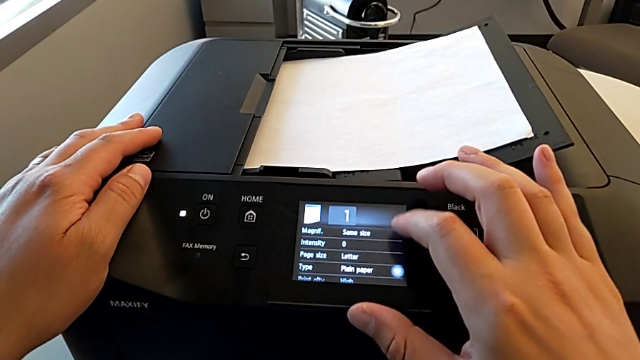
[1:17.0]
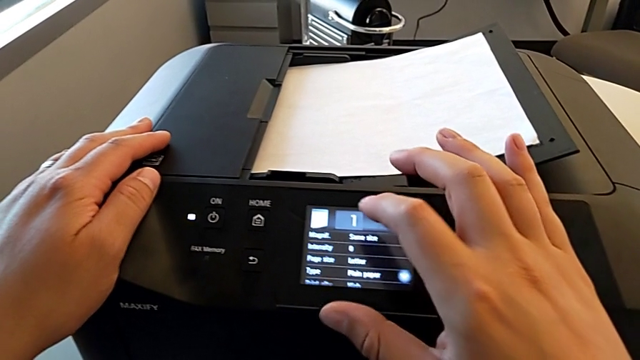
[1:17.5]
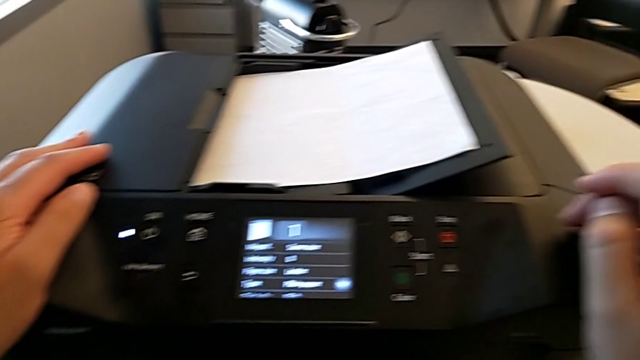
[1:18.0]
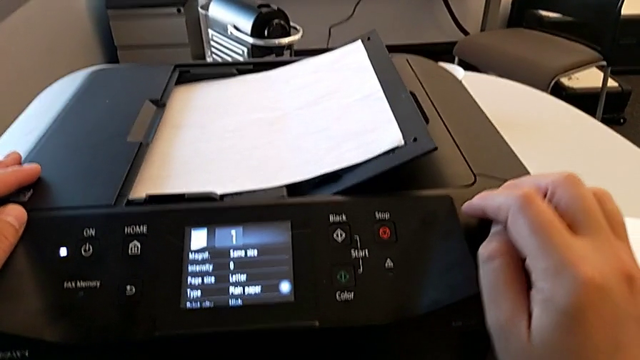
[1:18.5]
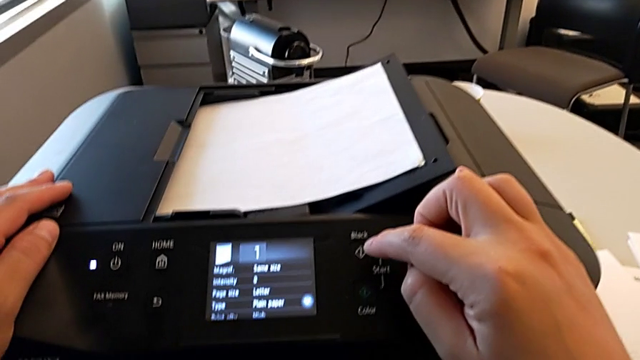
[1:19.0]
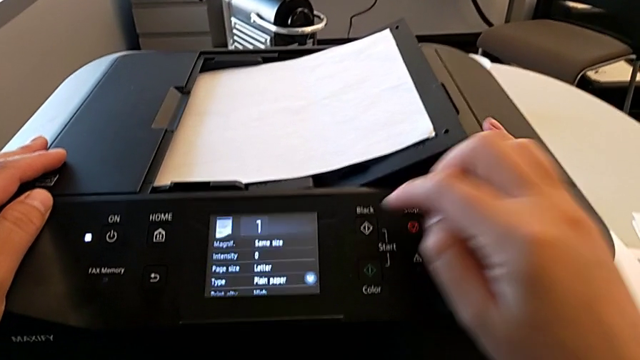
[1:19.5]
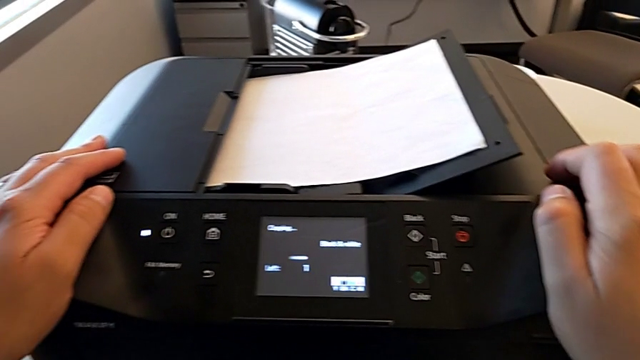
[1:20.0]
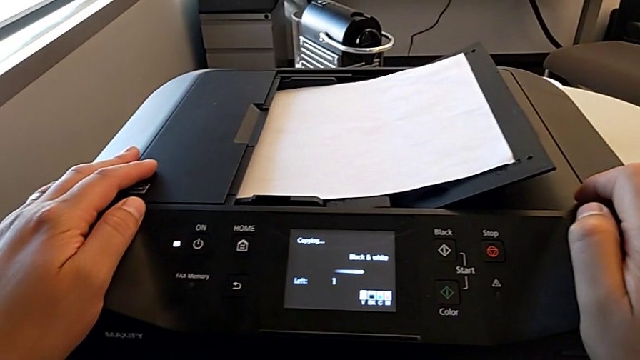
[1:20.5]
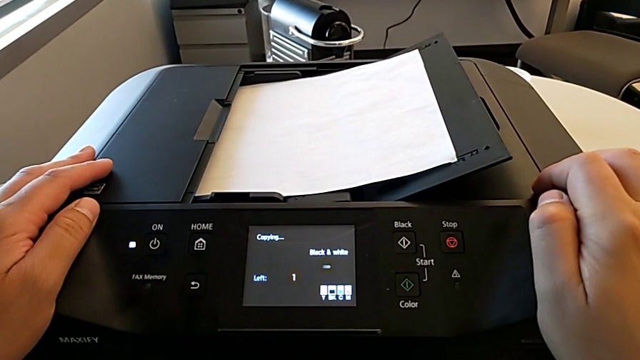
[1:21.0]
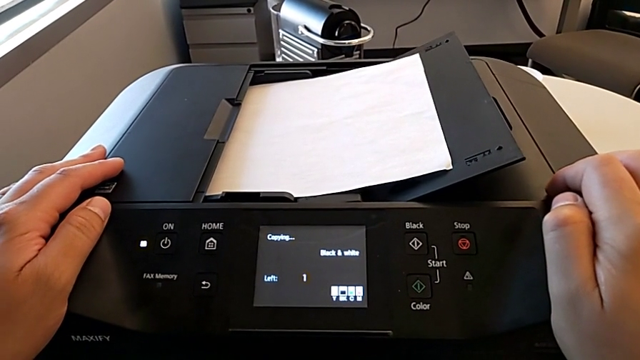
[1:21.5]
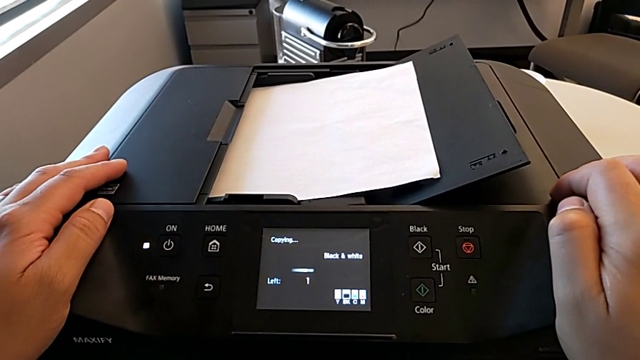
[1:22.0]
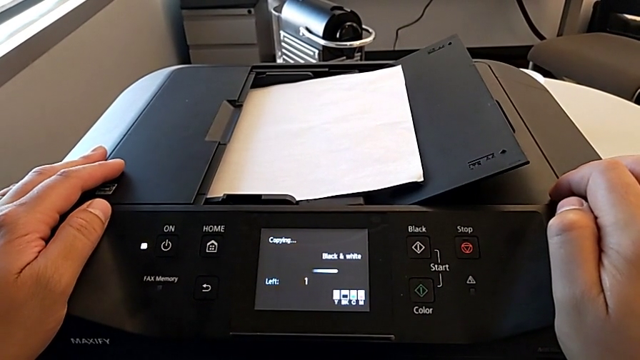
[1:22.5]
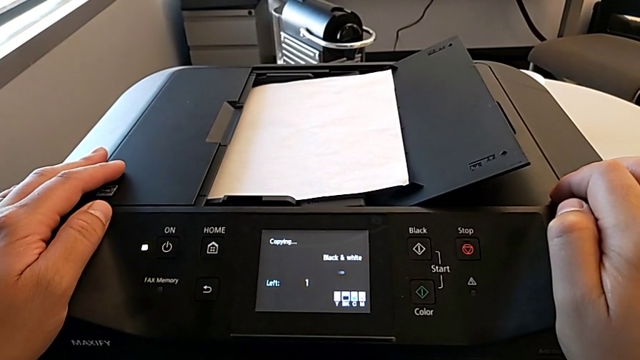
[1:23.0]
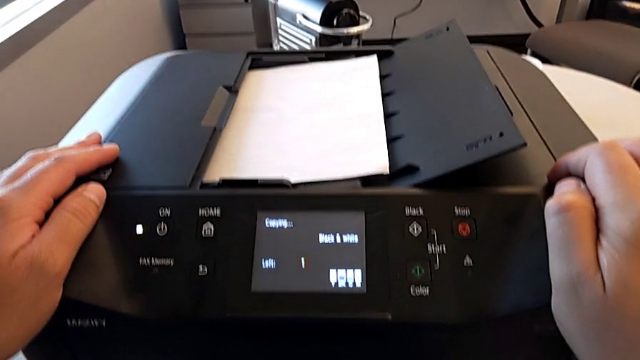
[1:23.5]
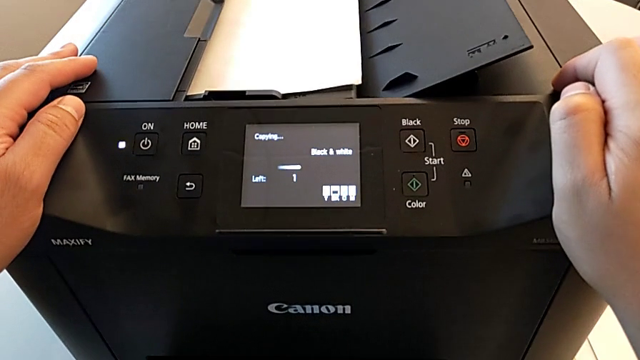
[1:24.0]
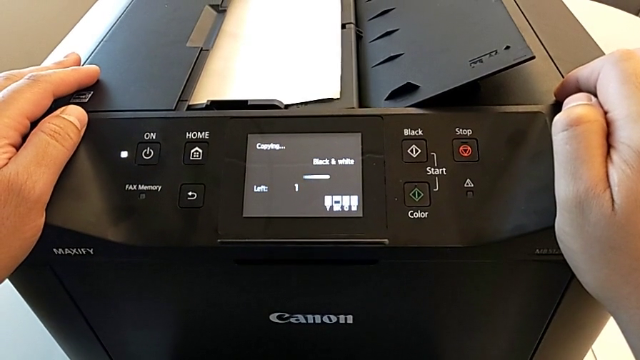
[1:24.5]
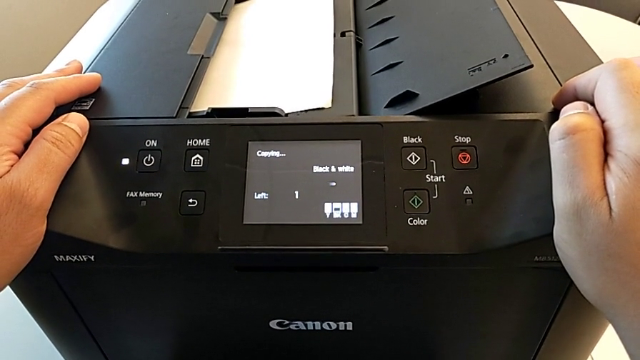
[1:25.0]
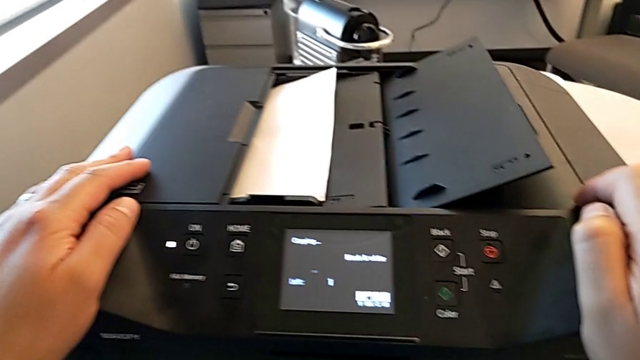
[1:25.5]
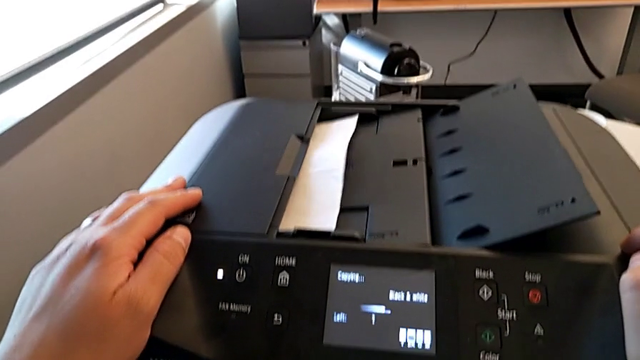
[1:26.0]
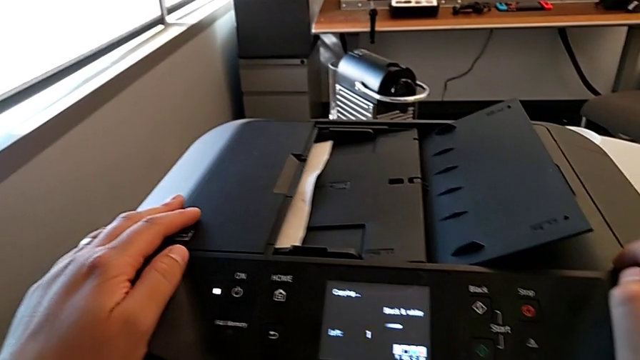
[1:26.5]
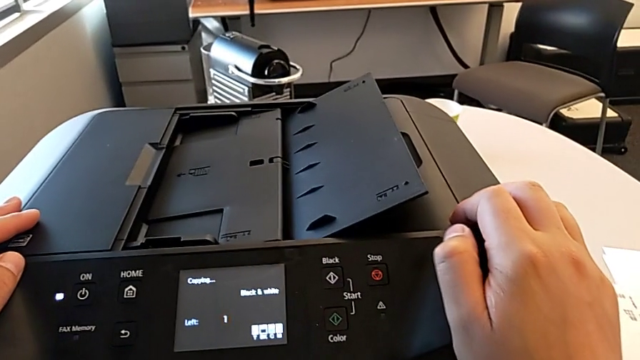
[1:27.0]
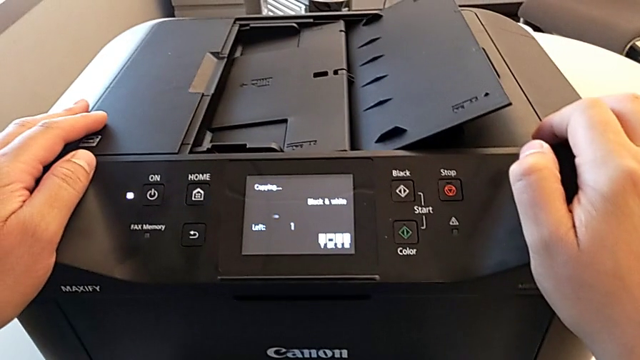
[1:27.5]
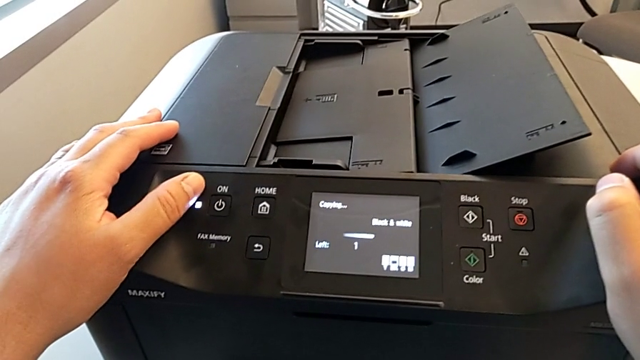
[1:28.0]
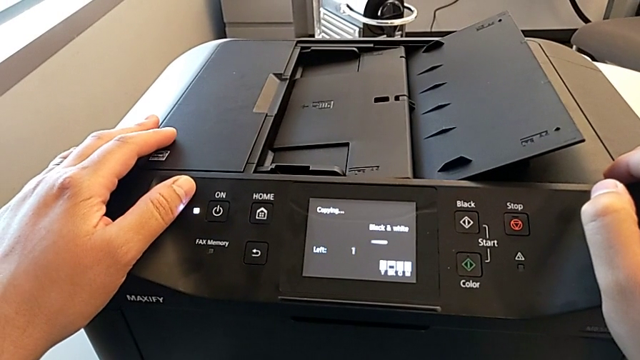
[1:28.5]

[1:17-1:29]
The camera wearer is creating a black and white copy. They press the black button.

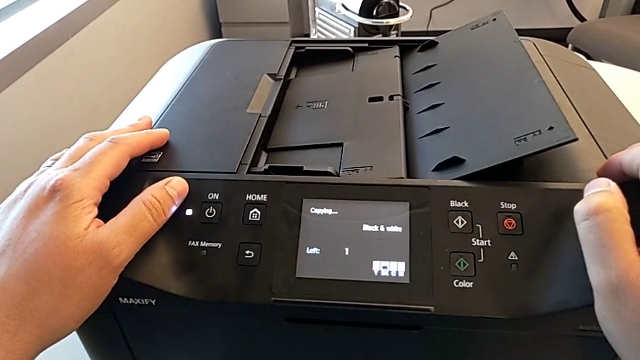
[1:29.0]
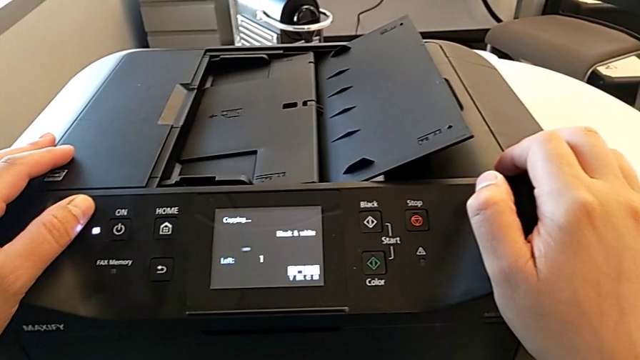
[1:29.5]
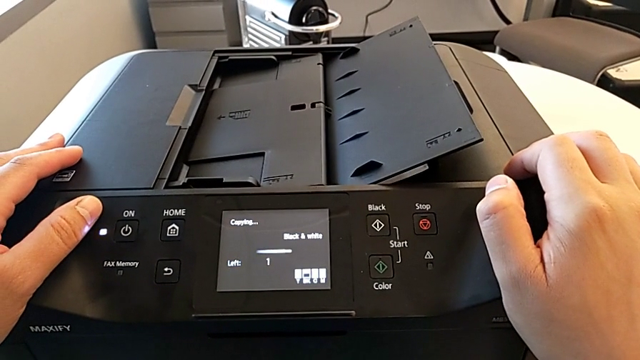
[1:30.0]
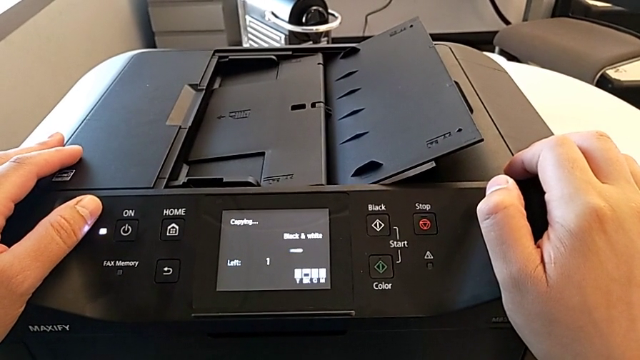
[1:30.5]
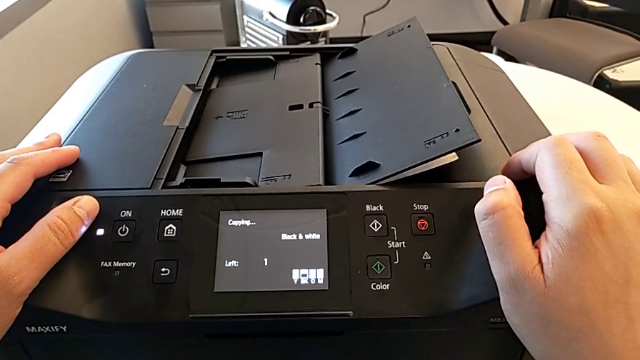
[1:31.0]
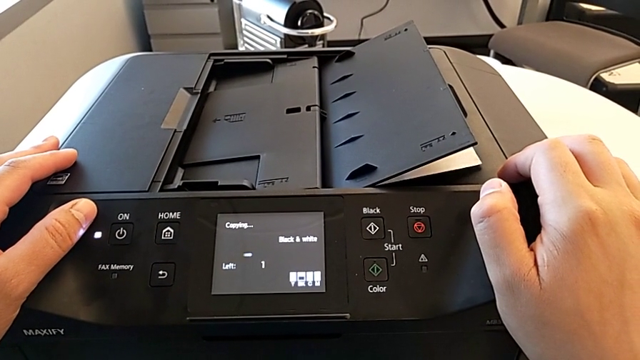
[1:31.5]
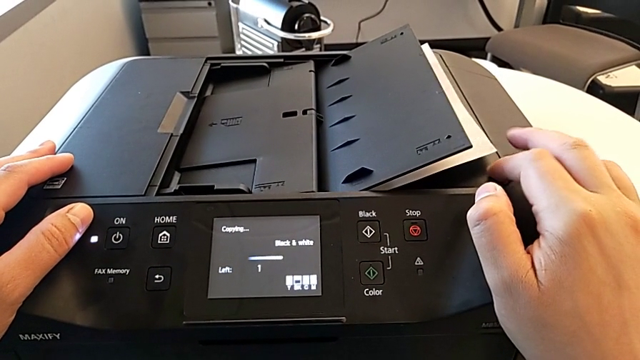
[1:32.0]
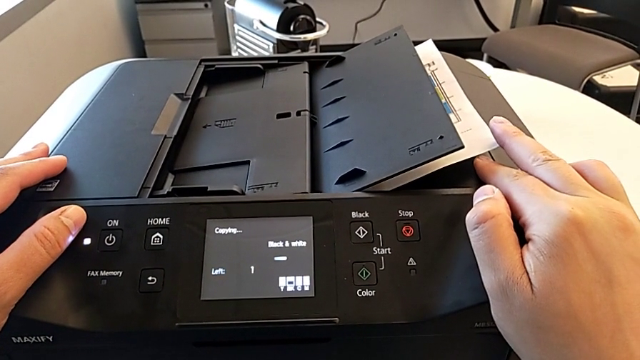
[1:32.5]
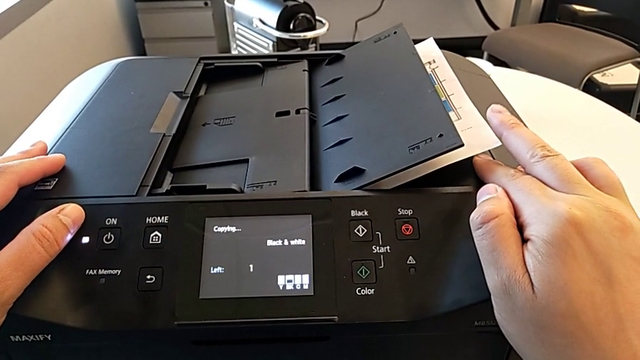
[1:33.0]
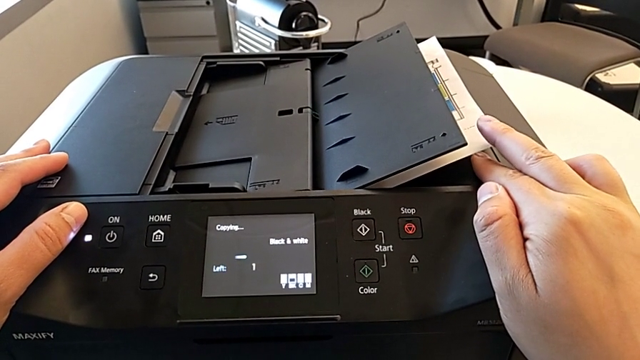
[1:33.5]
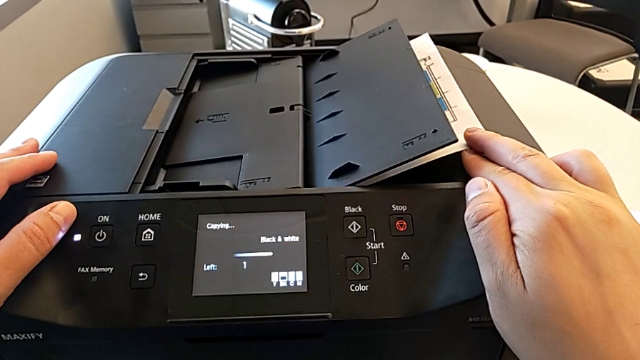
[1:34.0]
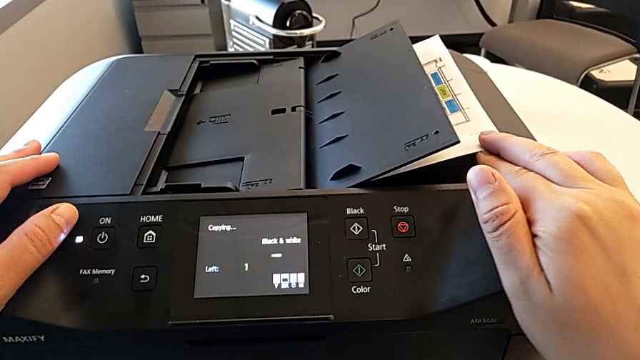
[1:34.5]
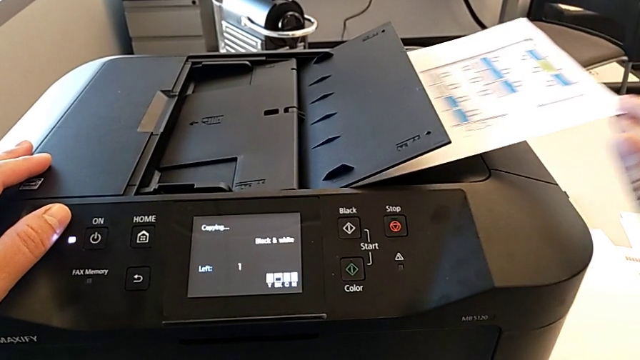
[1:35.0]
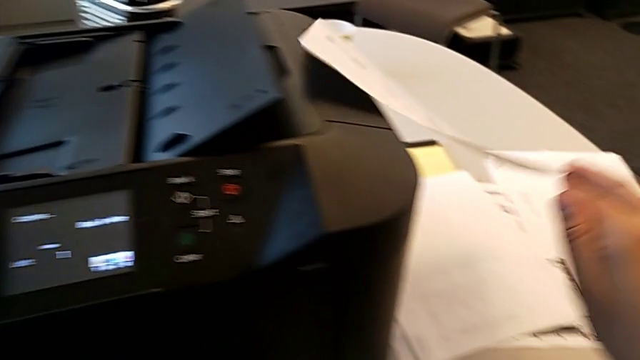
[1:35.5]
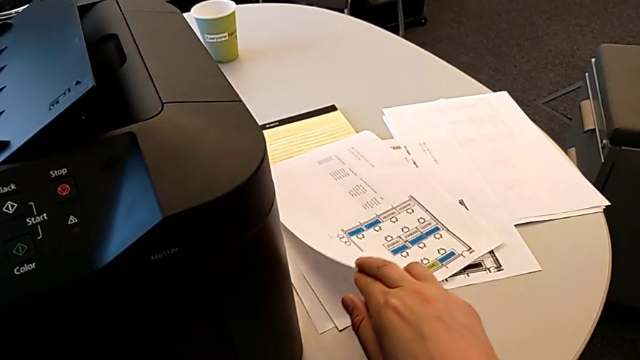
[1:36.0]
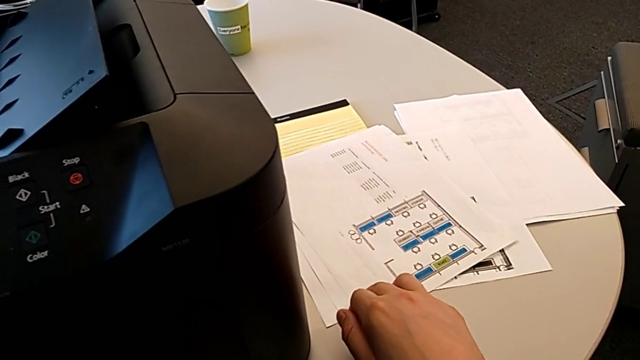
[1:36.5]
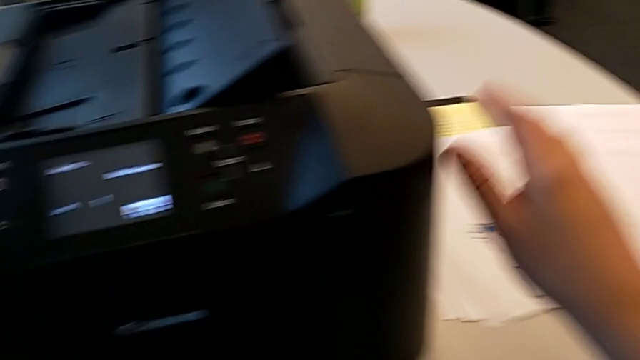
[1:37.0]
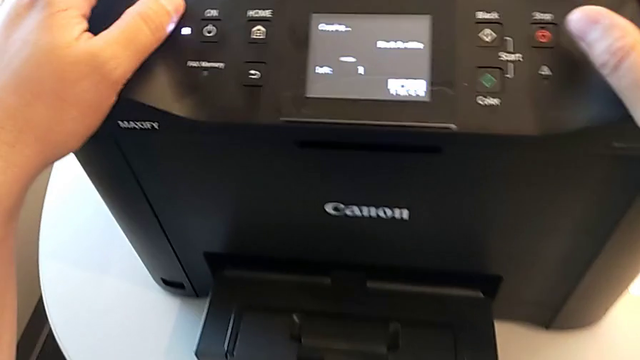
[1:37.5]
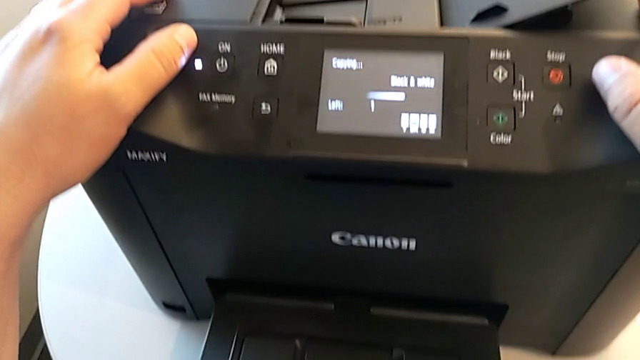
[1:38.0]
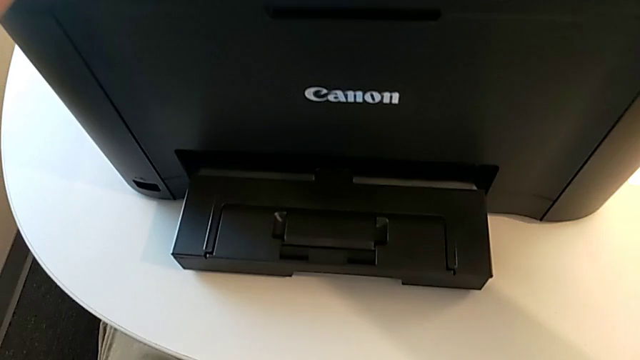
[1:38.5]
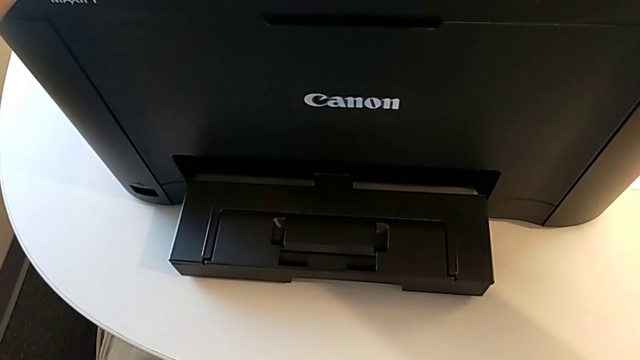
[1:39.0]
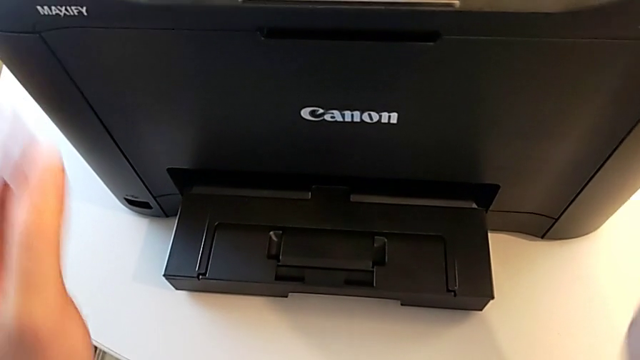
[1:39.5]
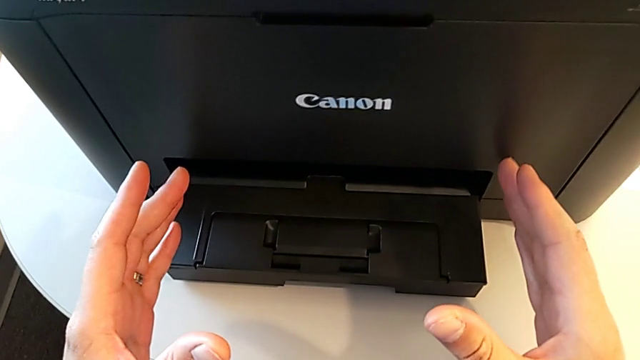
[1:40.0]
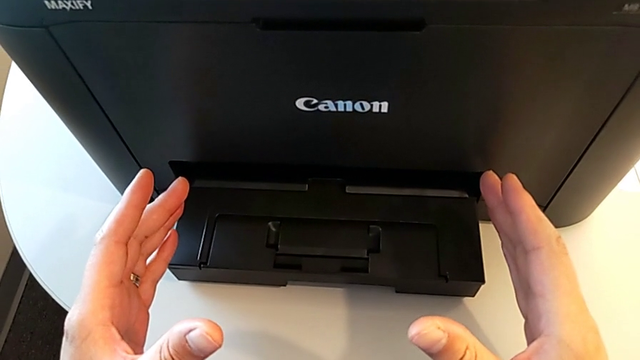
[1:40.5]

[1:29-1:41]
The camera wearer is creating a black and white copy. They grab the paper stack and place it.
